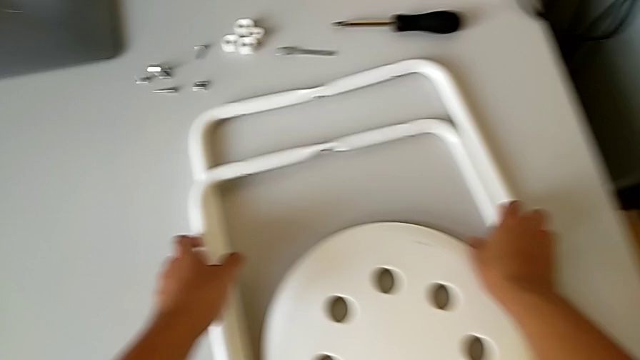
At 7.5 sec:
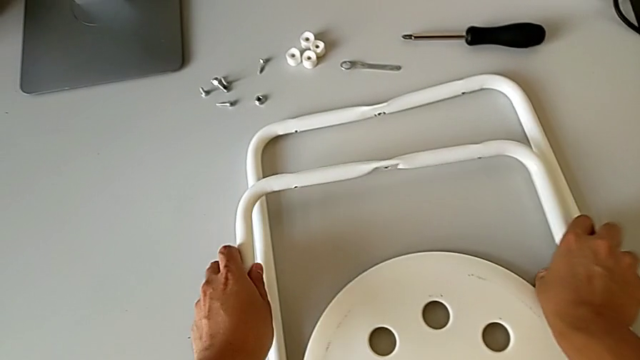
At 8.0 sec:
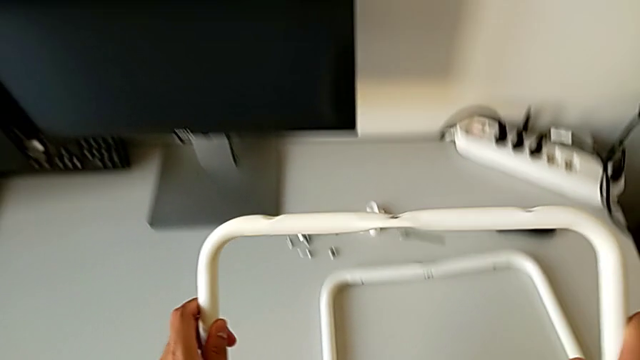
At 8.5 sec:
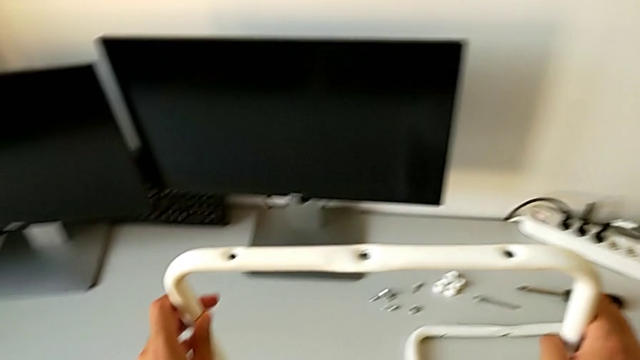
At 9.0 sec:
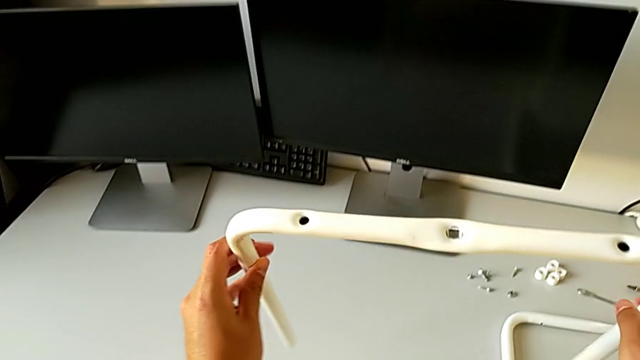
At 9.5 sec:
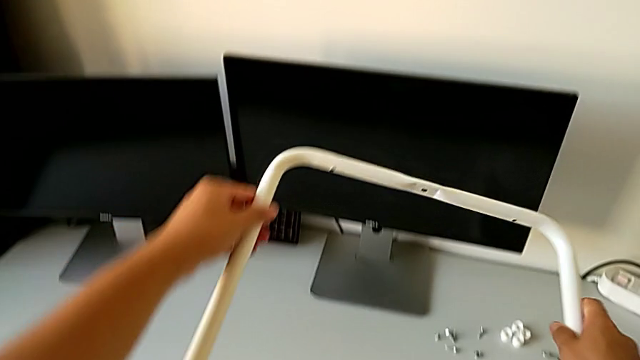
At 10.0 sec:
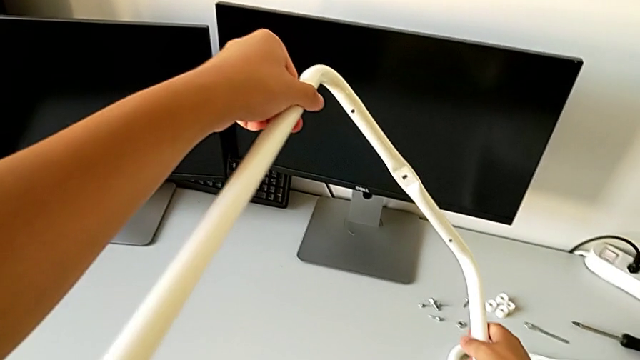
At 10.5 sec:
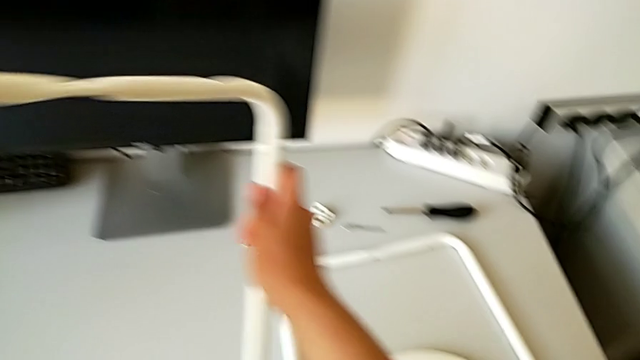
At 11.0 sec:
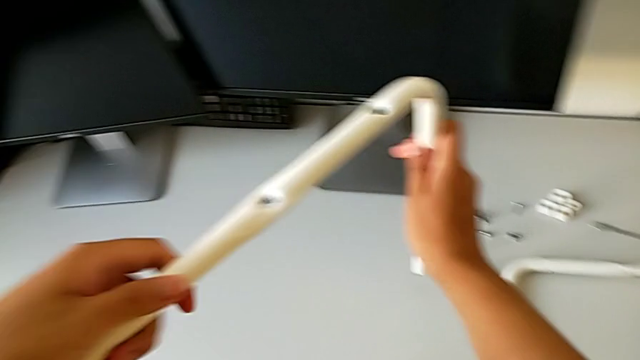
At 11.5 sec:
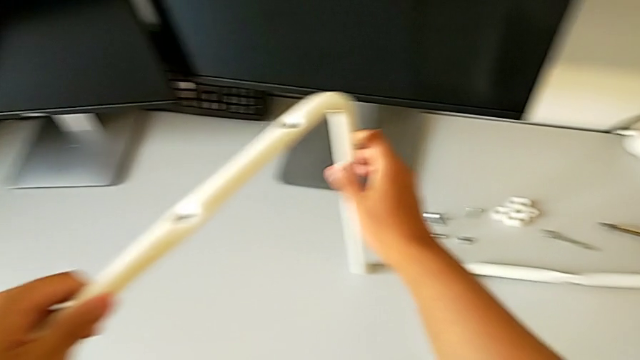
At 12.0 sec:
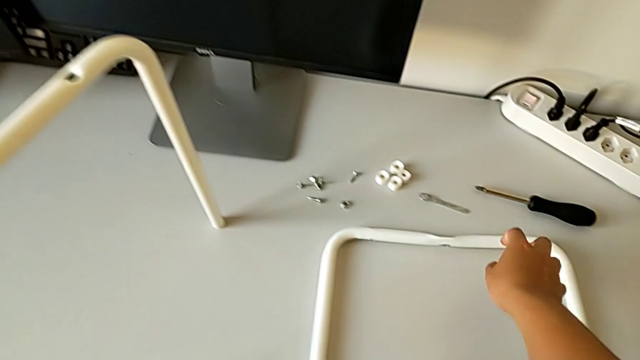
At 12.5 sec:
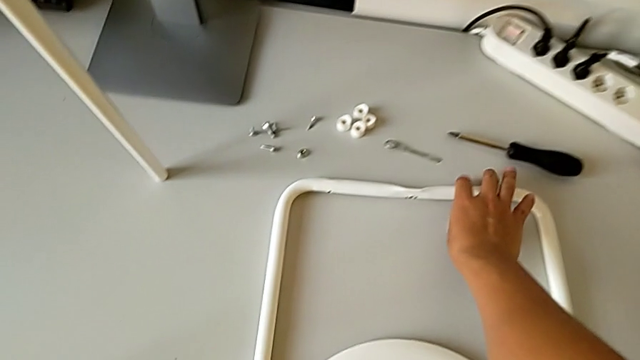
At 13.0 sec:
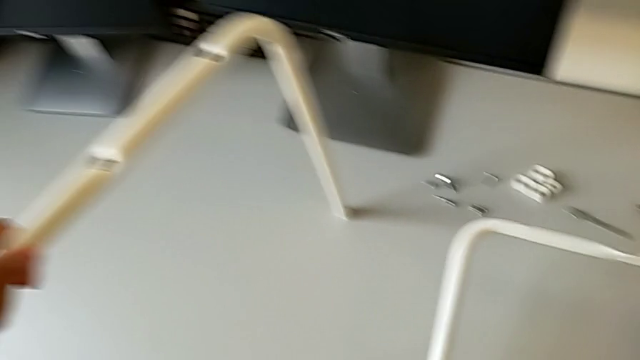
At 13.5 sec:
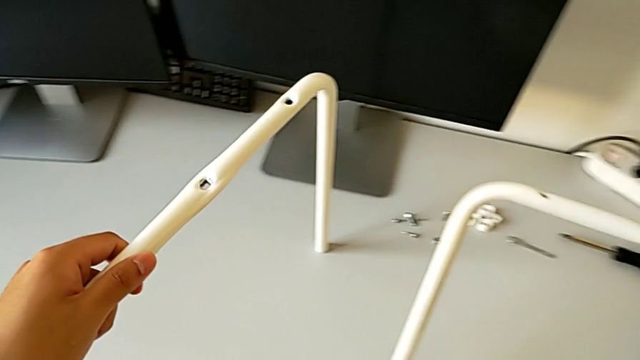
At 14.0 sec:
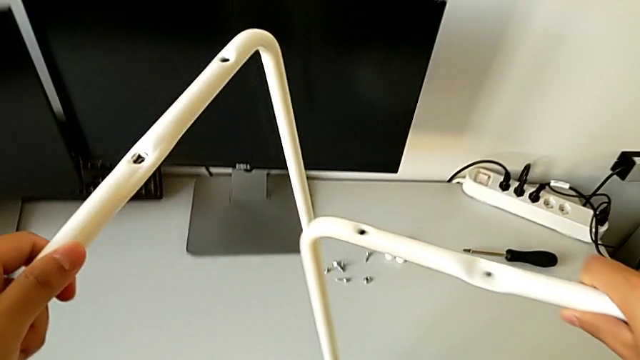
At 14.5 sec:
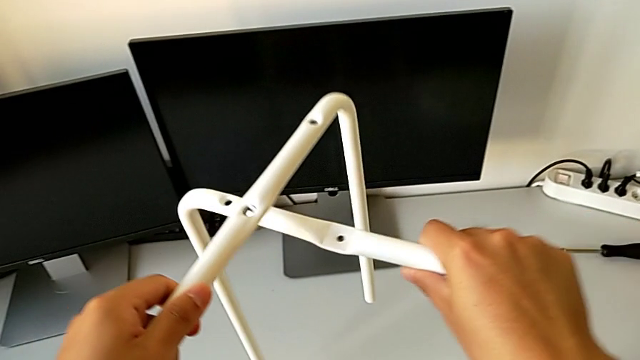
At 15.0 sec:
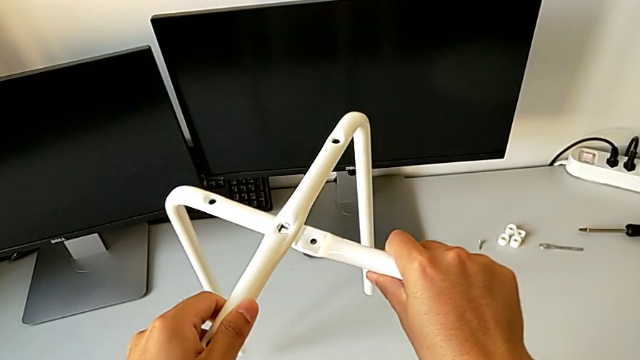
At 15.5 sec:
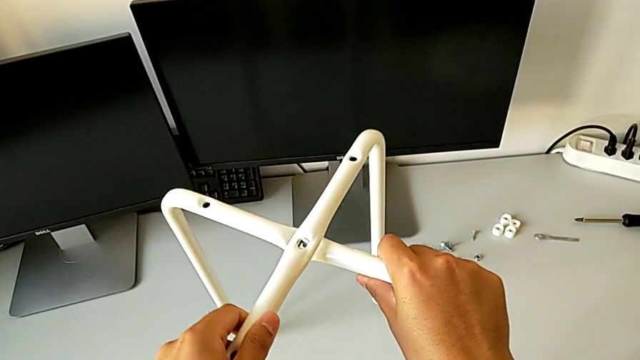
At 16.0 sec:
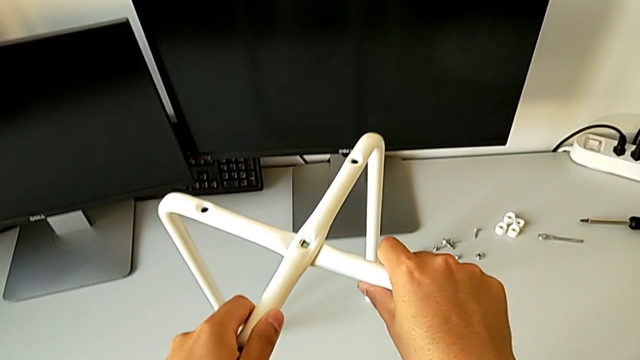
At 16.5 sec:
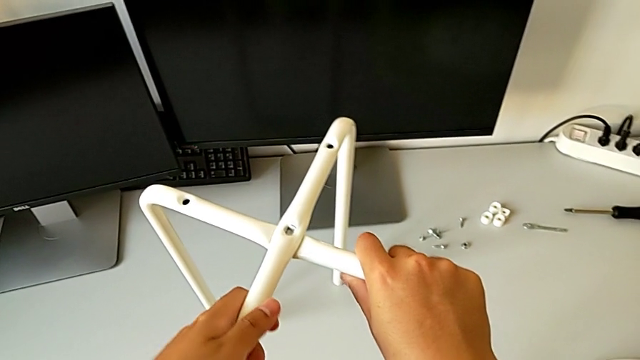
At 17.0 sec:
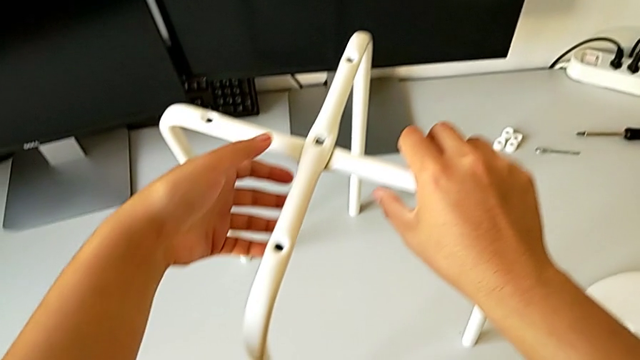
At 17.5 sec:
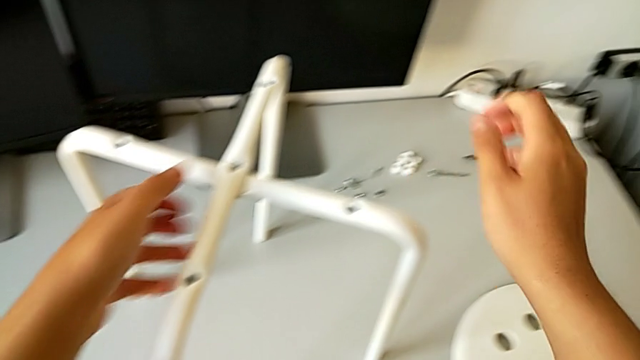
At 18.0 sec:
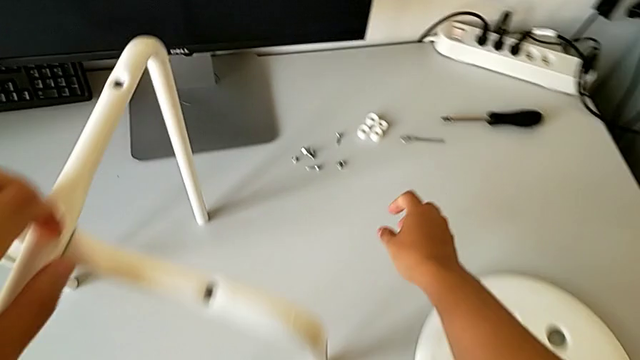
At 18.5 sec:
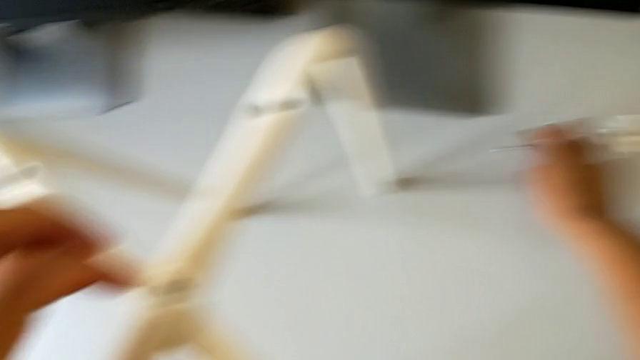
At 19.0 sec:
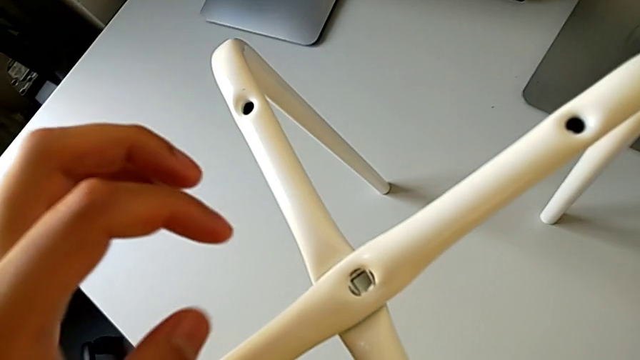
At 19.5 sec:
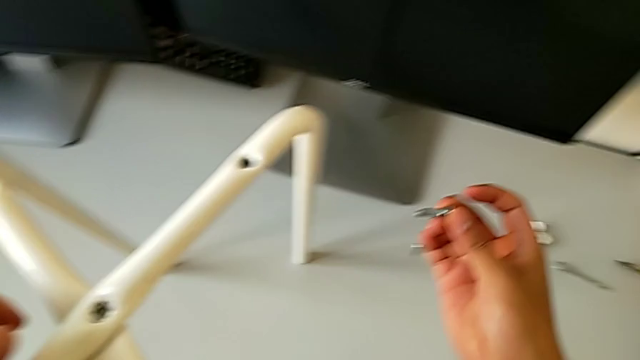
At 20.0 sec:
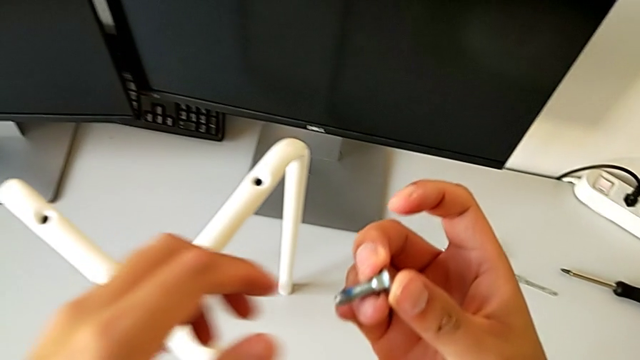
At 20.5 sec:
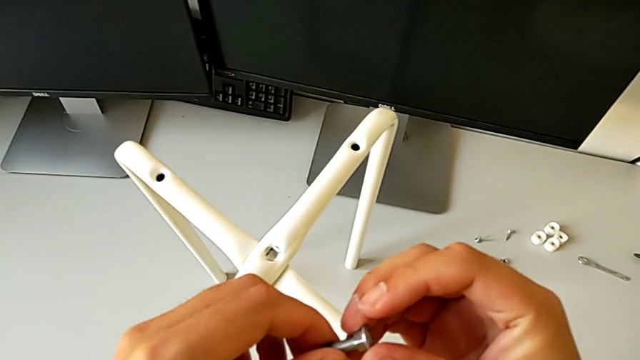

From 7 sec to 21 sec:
The camera wearer is assembling the two legs with a screw and hex nut. They grab the first leg, inspect it, place it, grab the second leg with the right hand, align it, place it and grab the bolt.

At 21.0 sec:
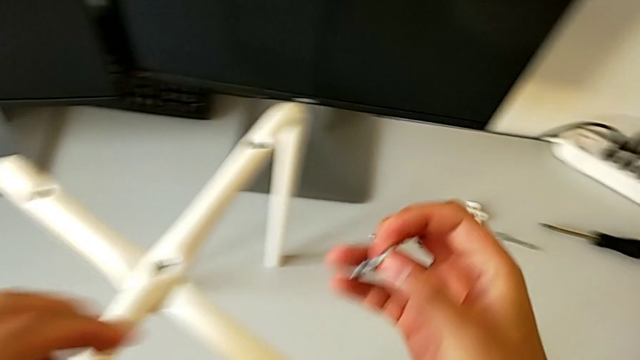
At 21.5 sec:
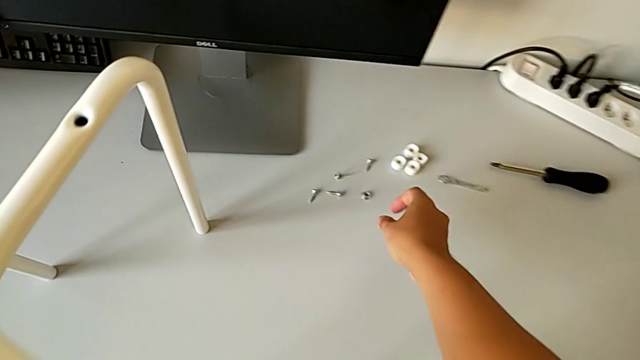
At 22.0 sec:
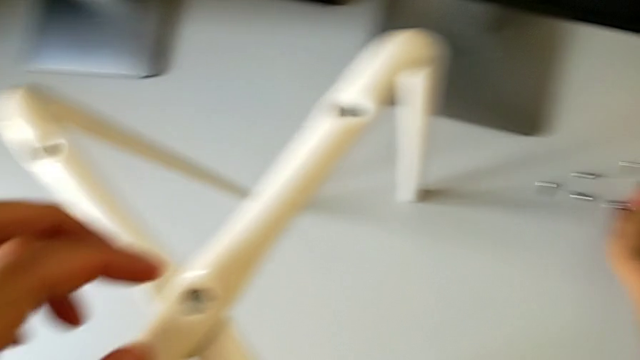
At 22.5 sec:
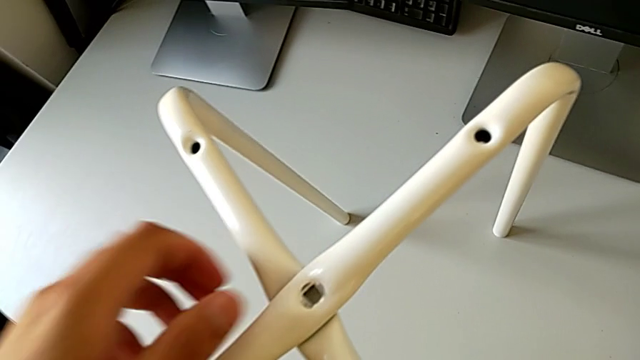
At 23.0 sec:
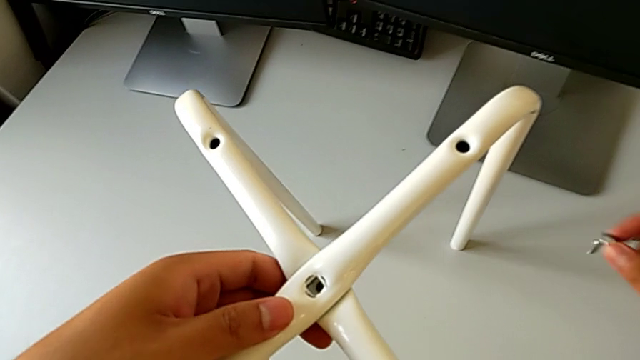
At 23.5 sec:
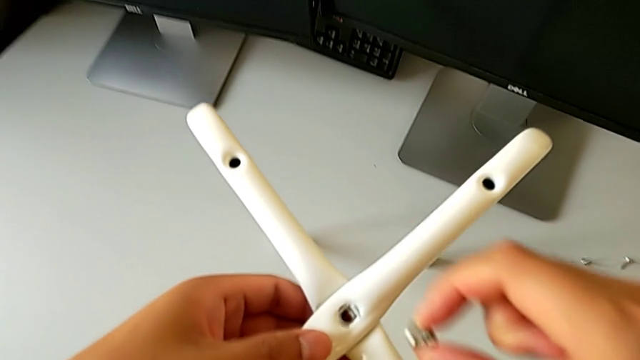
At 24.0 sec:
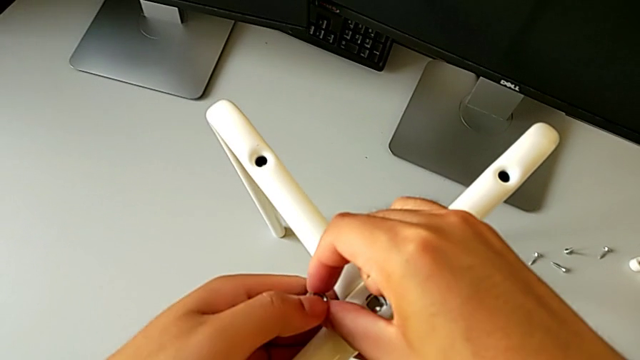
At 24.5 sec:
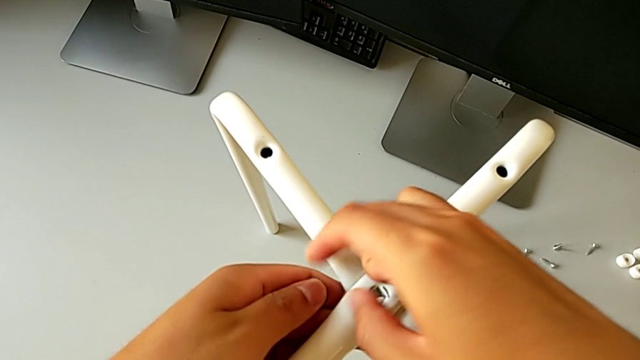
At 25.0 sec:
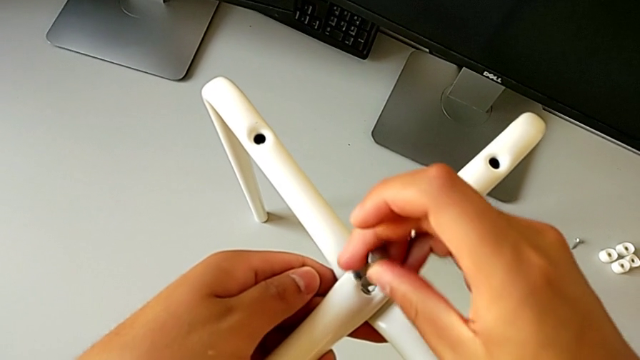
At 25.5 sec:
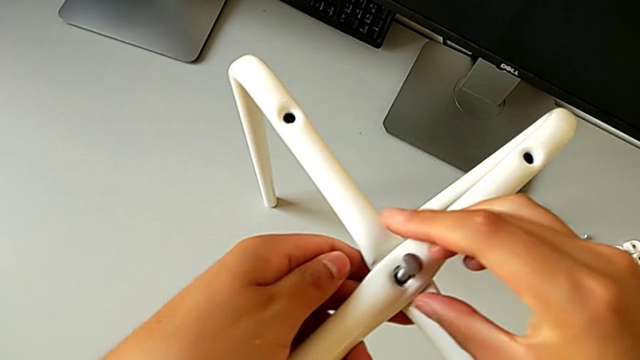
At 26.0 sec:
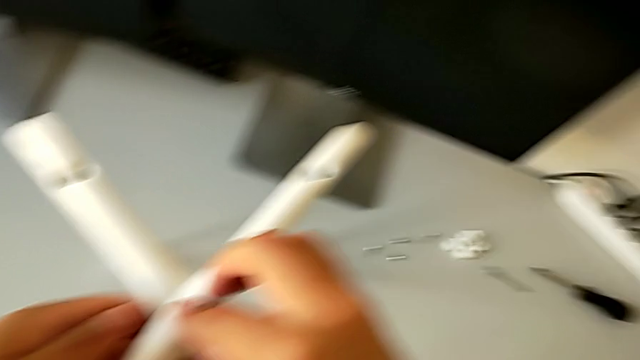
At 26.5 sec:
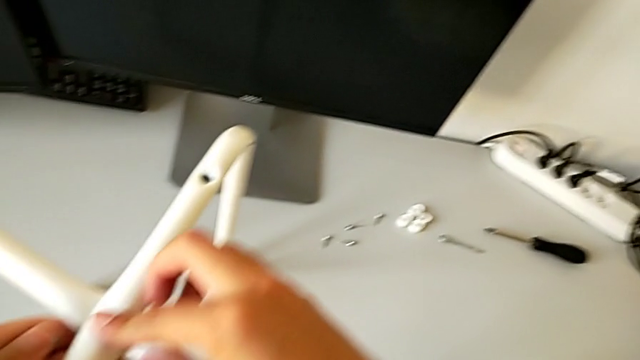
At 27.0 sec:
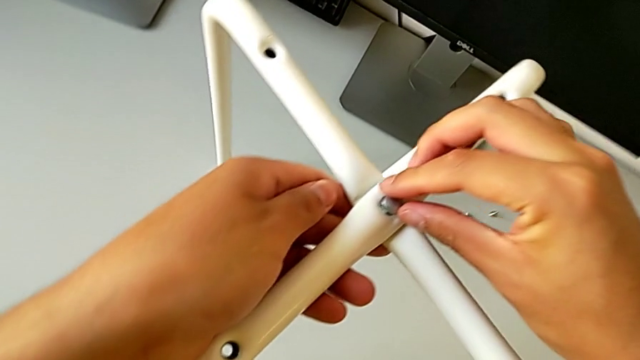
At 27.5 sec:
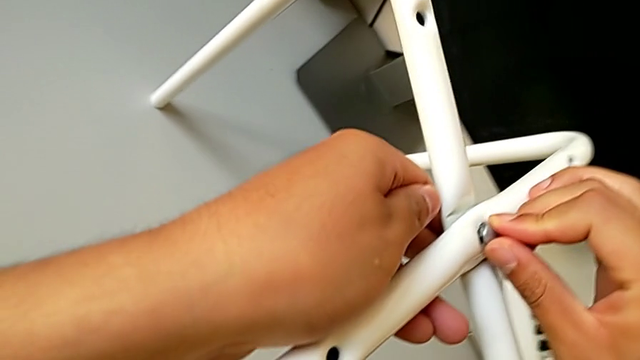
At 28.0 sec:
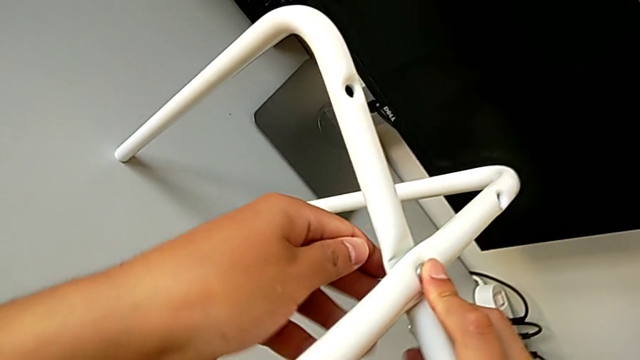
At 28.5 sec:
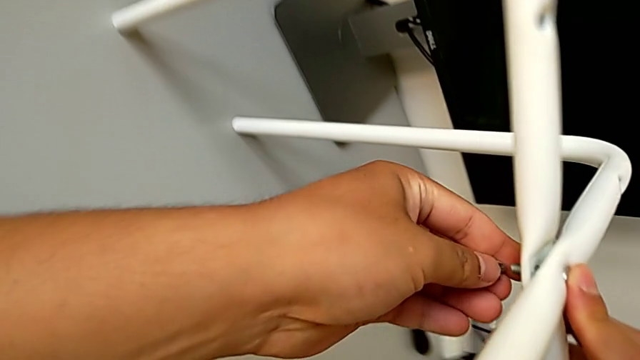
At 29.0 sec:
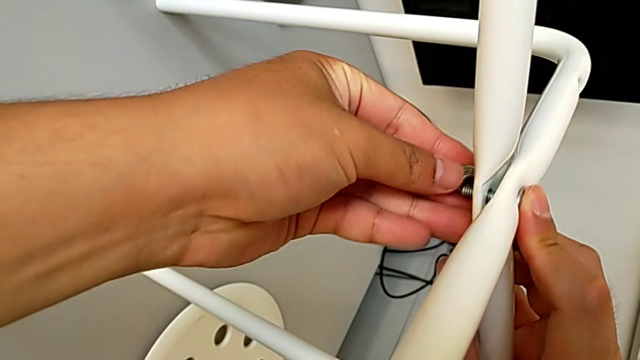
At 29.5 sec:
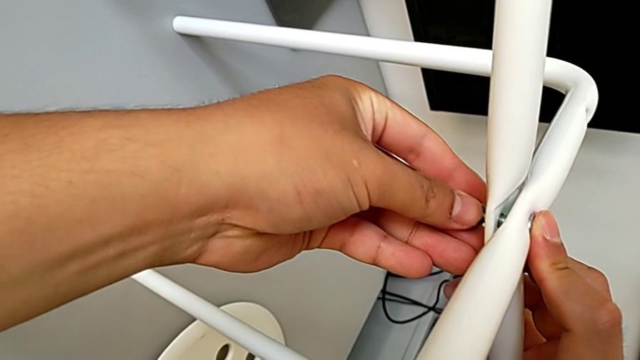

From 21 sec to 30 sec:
The camera wearer is assembling the two legs with a screw and hex nut. They grab the hex nut, insert the bolt with the right hand, begin to wrongly screw the middle hex nut with the left hand and begin to hold the leg with the left hand.
